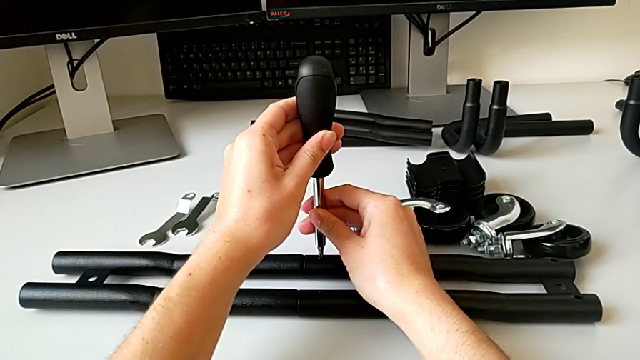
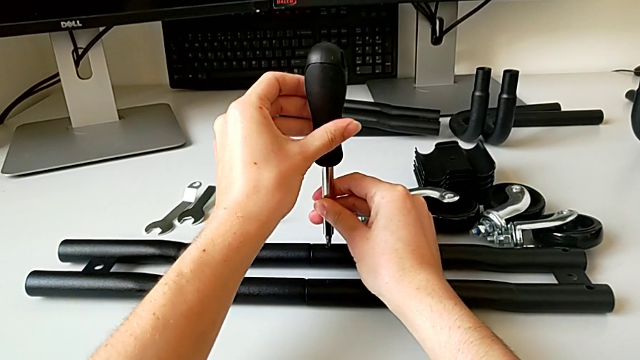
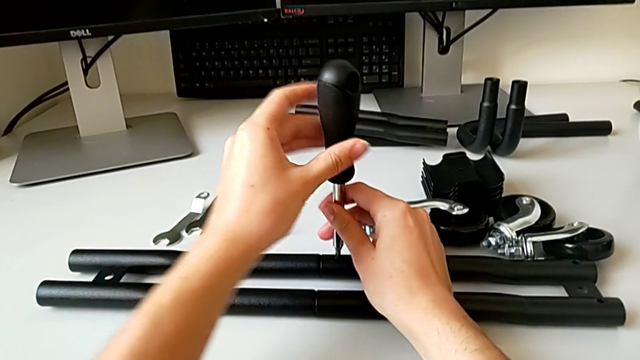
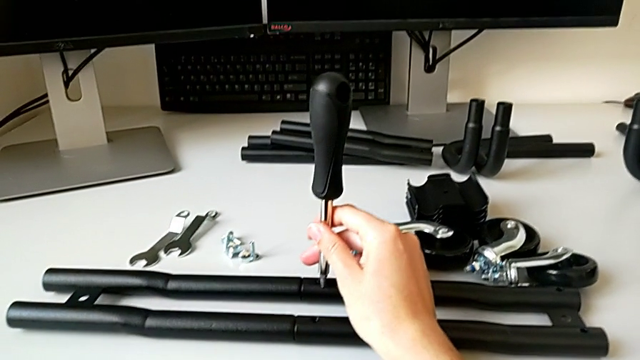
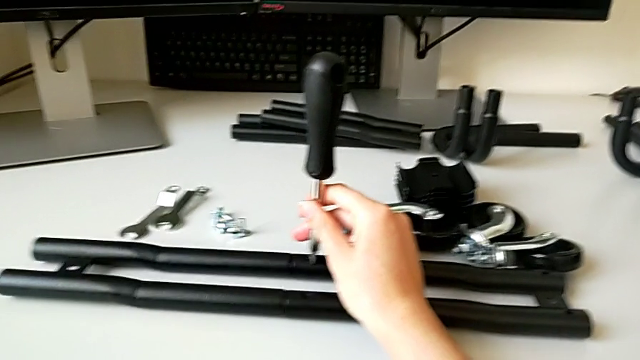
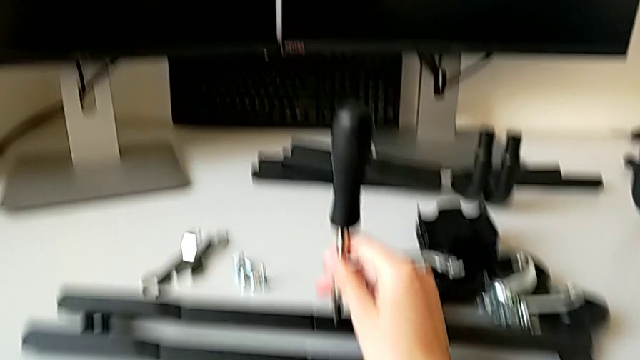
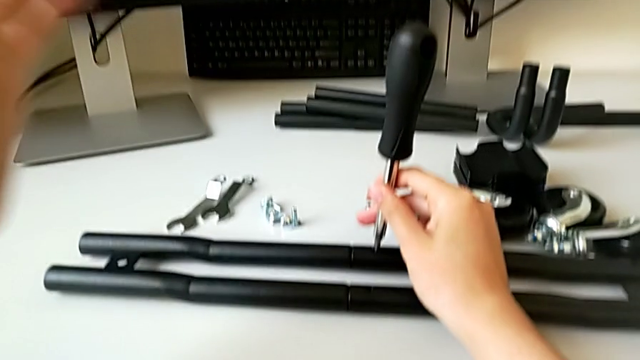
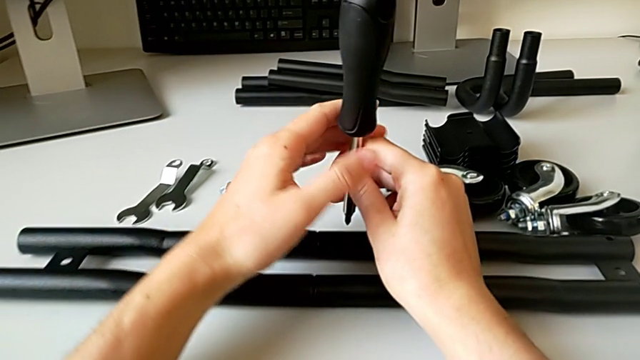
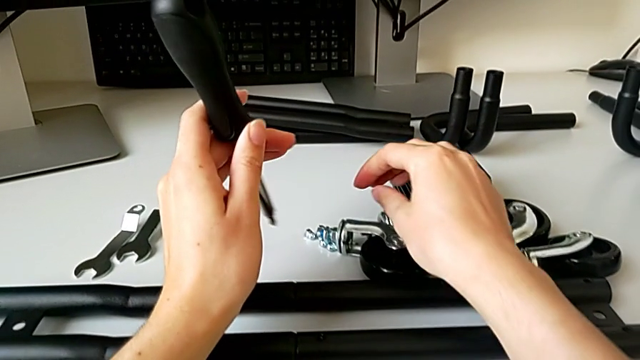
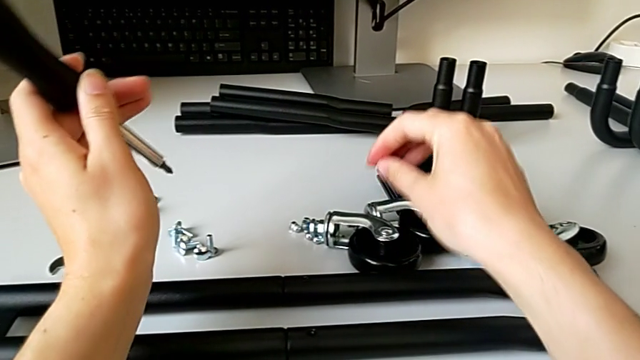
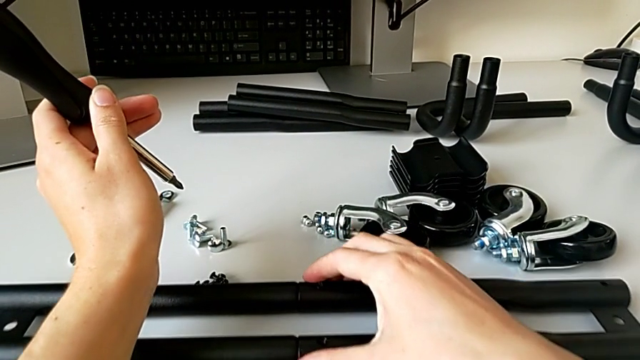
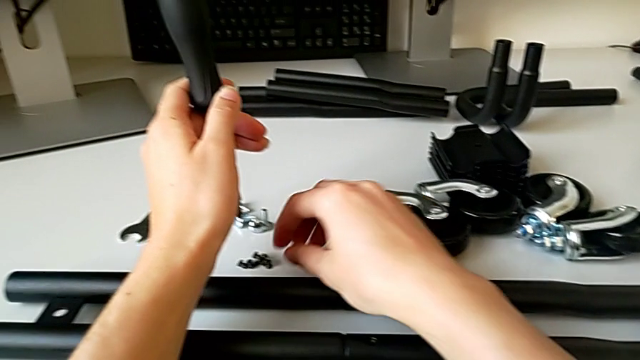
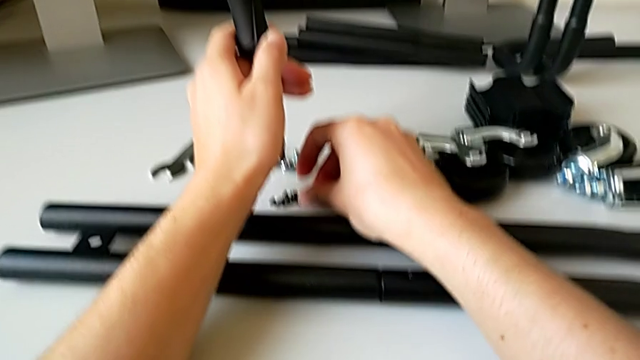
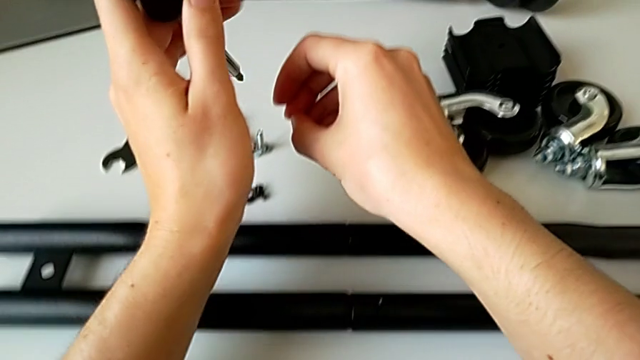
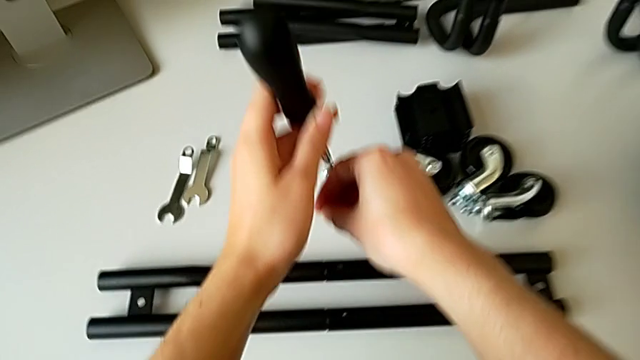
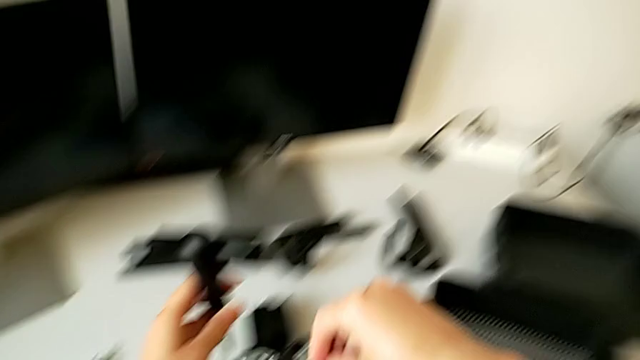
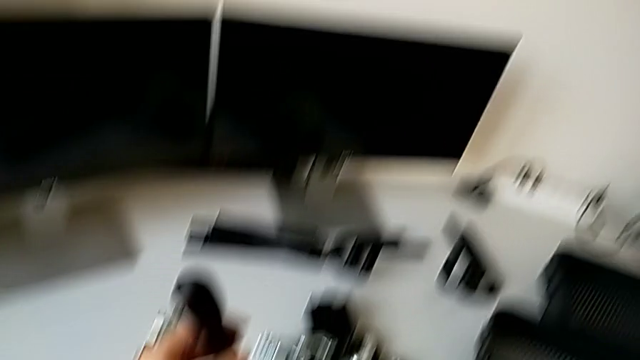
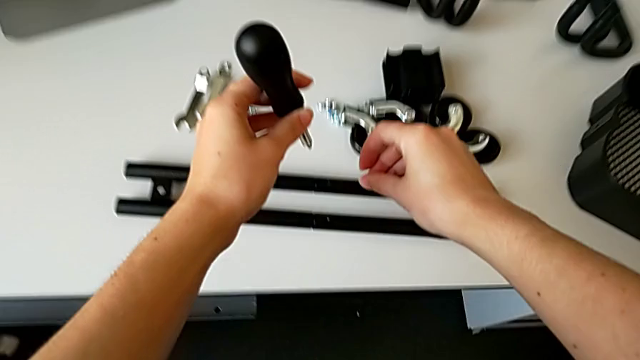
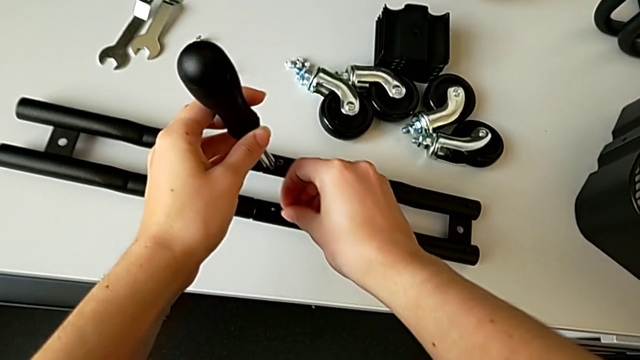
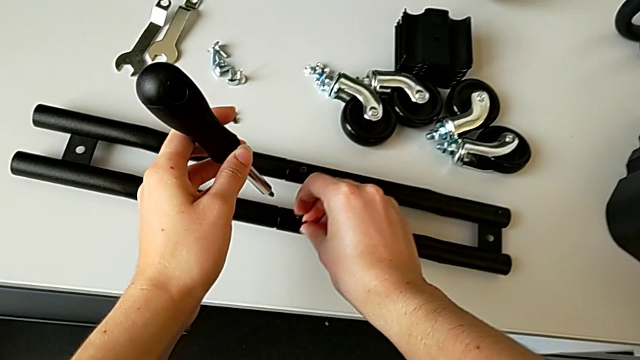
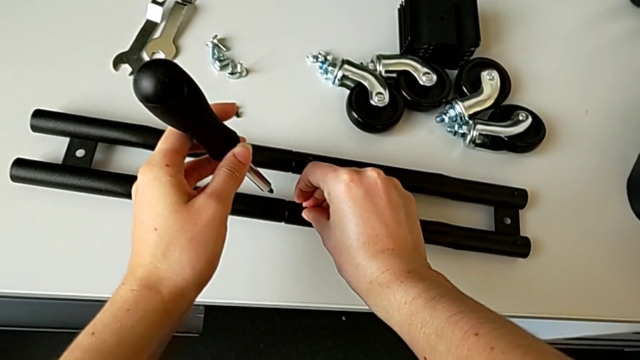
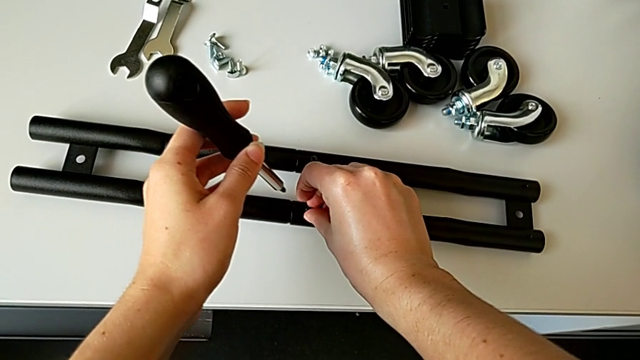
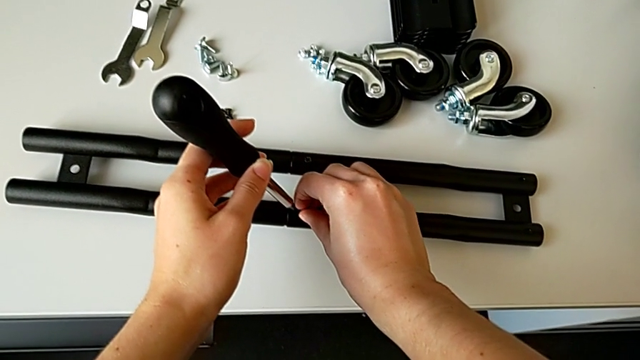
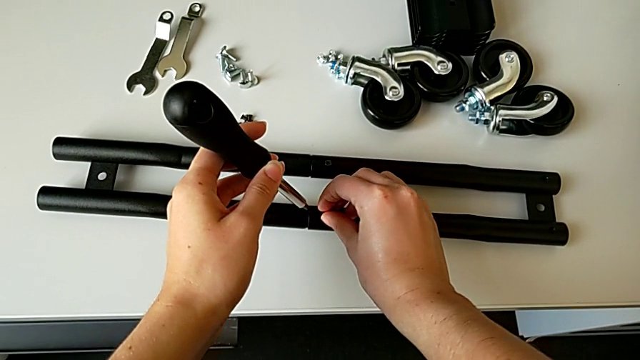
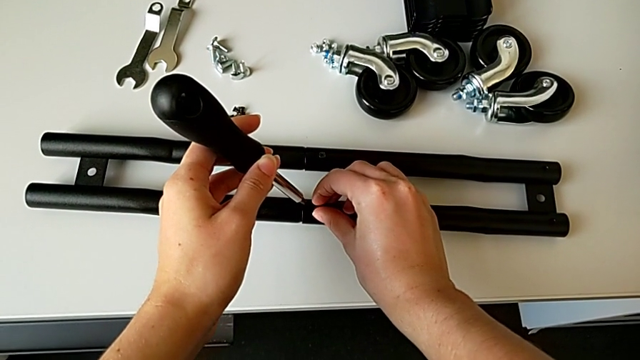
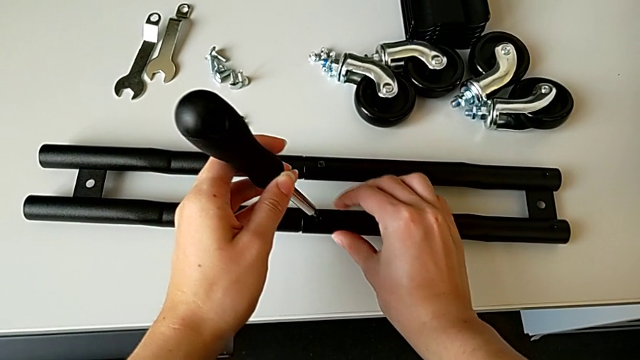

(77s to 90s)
The camera wearer is assembling the half frame. They keep screwing the first screw, grab the second screw and insert it.

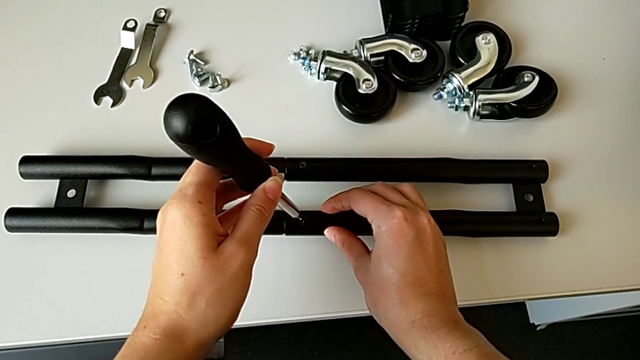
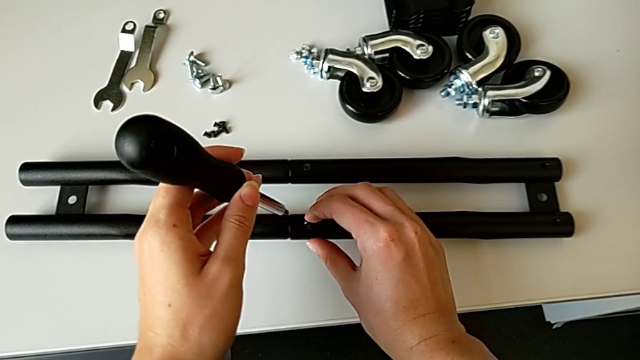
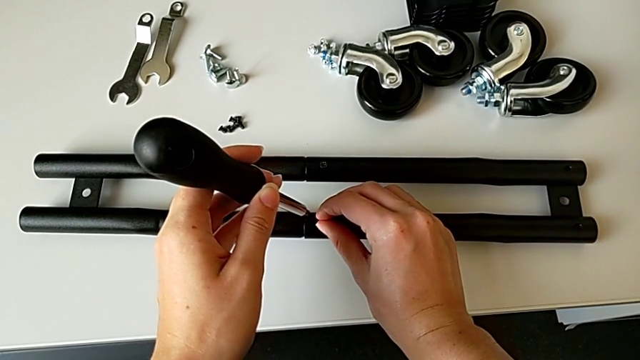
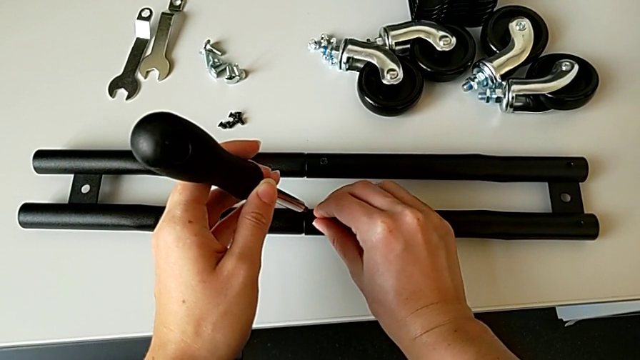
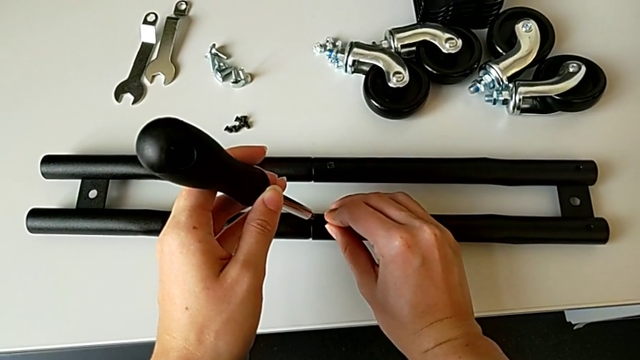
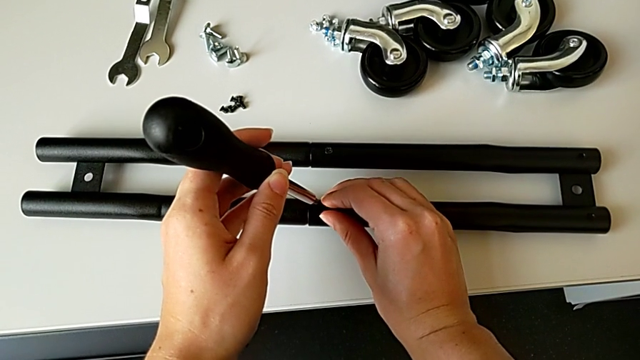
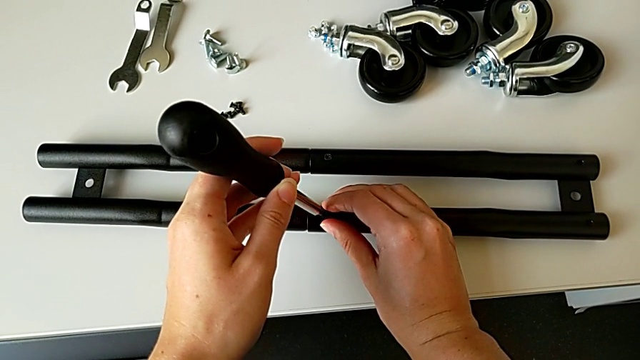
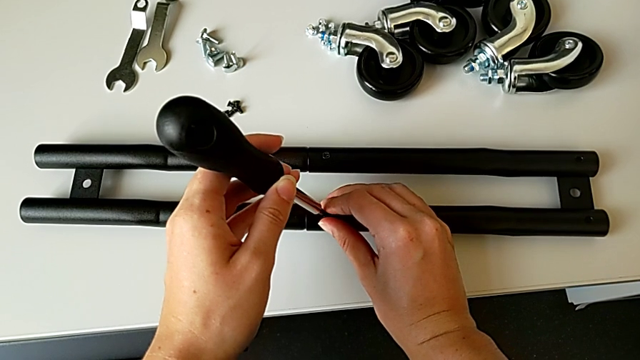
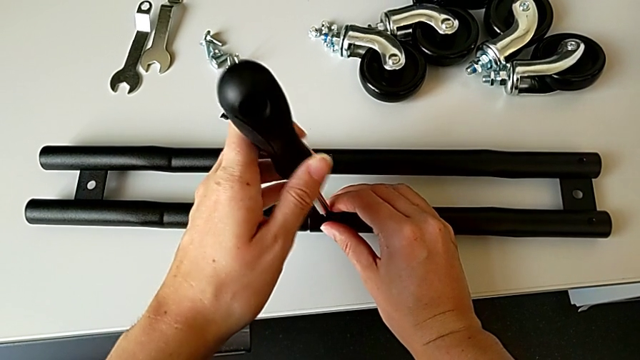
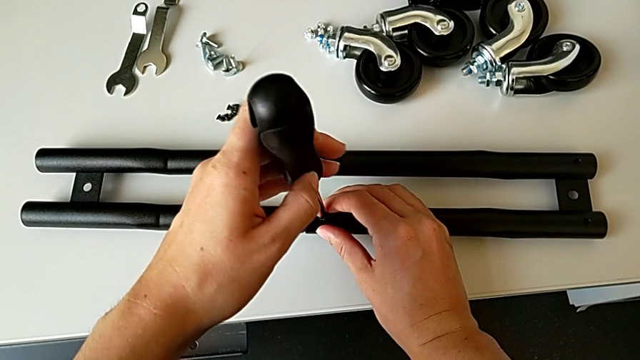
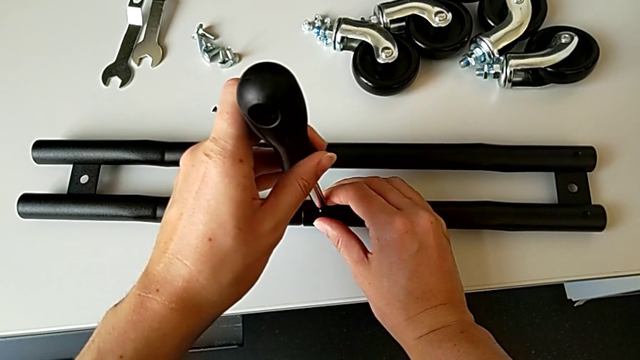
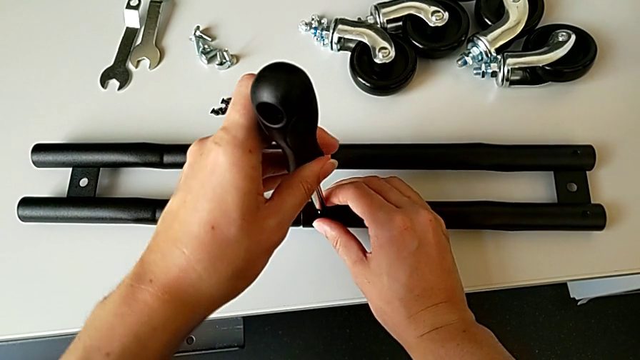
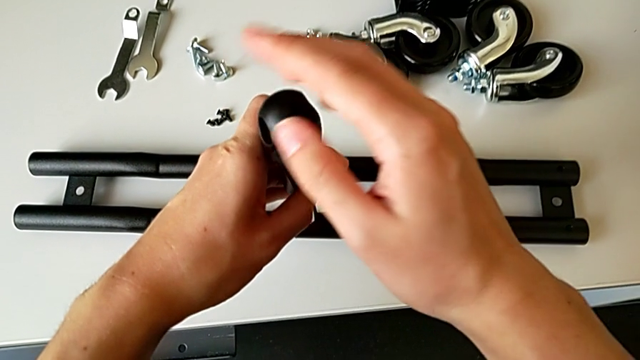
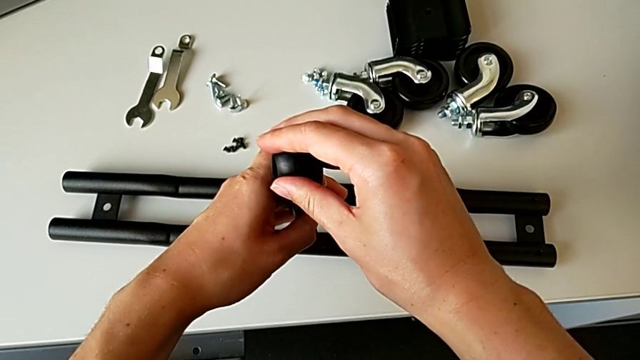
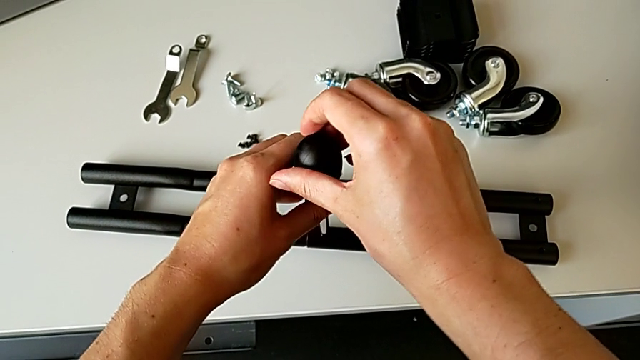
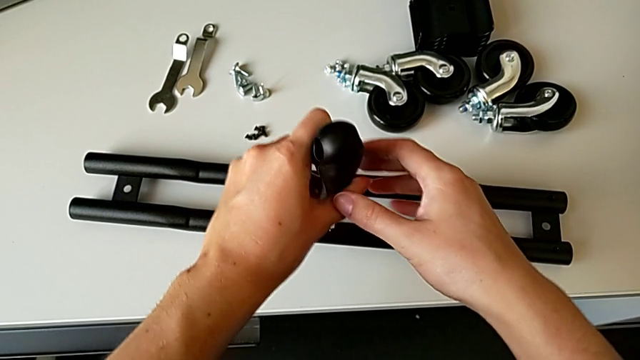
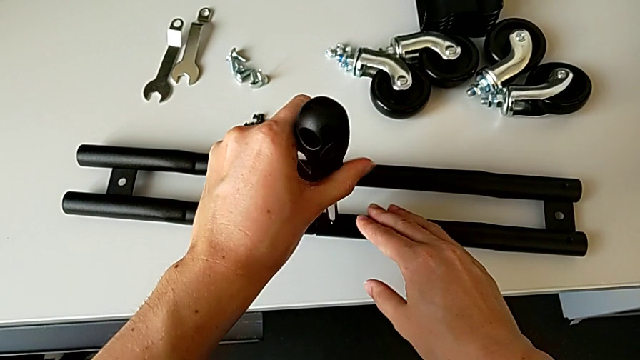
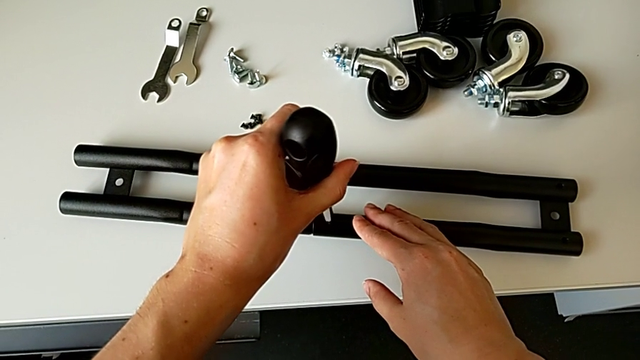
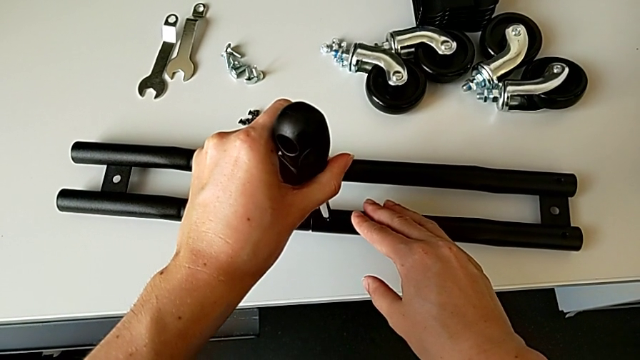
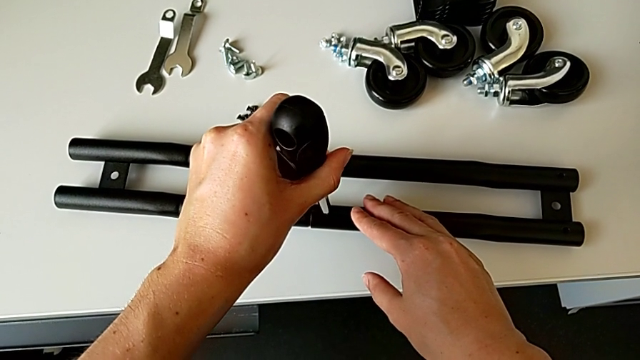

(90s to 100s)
The camera wearer is assembling the half frame. They align the screwdriver and screw the second screw.
